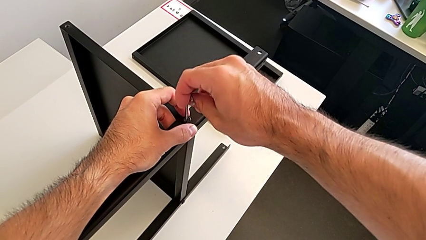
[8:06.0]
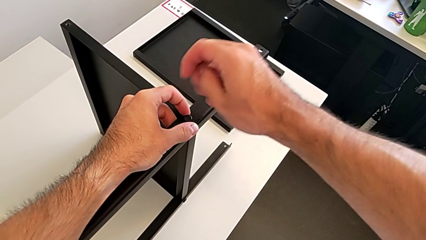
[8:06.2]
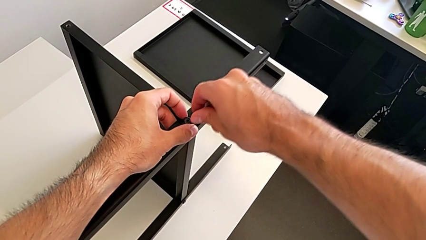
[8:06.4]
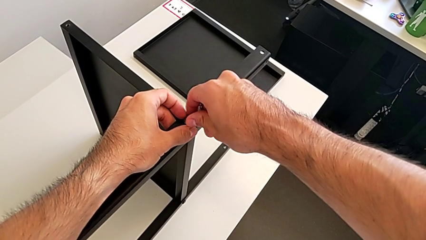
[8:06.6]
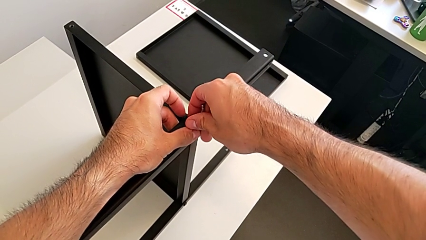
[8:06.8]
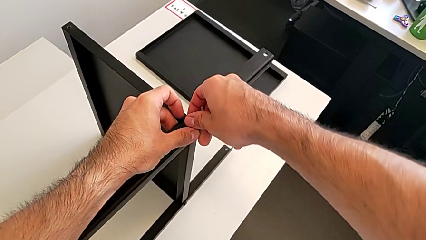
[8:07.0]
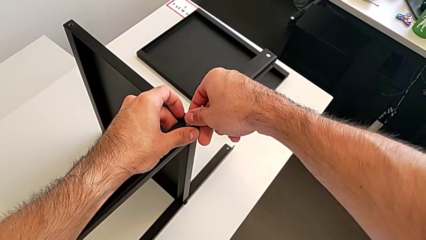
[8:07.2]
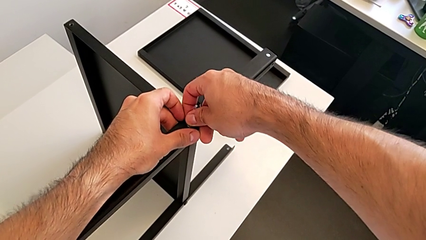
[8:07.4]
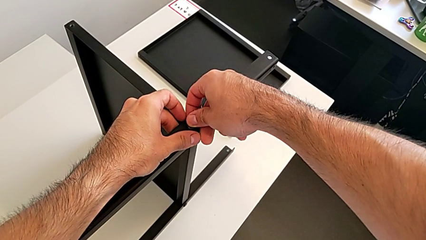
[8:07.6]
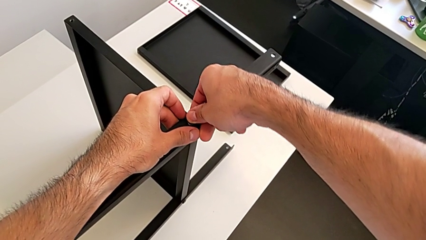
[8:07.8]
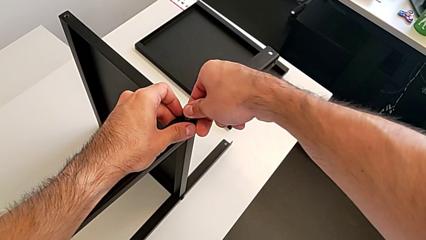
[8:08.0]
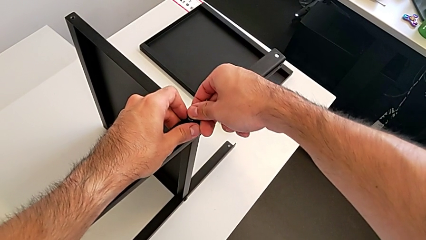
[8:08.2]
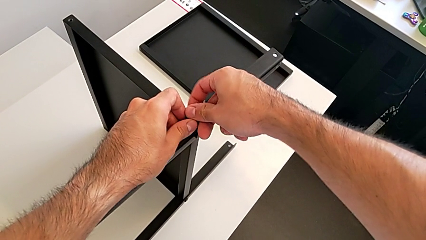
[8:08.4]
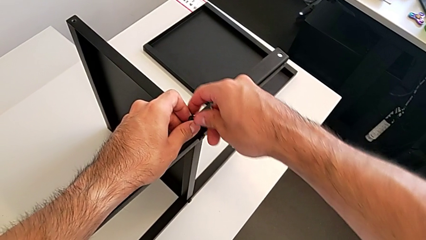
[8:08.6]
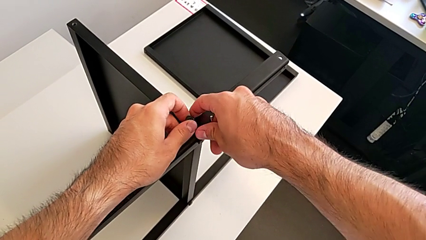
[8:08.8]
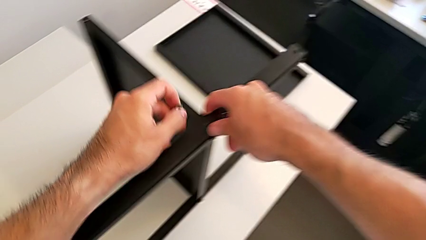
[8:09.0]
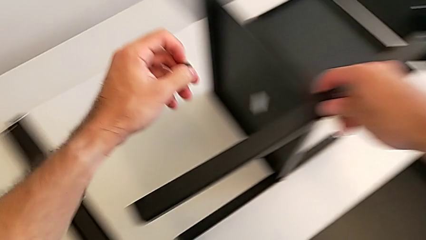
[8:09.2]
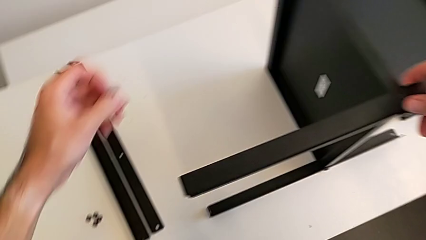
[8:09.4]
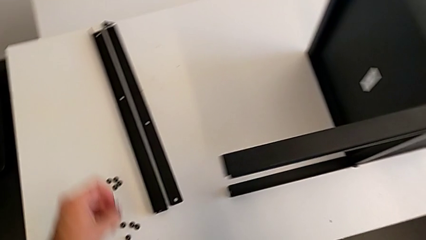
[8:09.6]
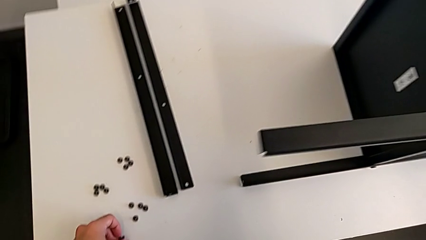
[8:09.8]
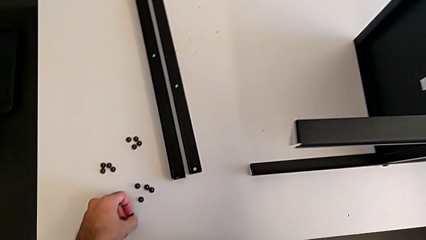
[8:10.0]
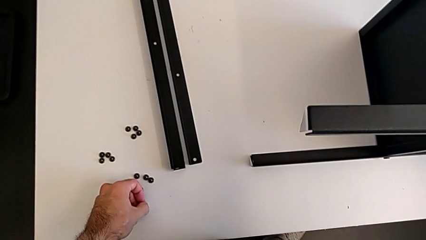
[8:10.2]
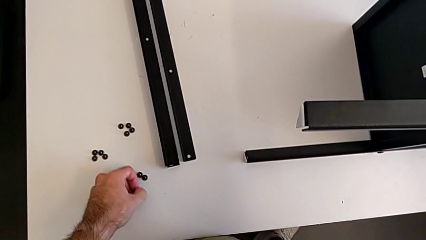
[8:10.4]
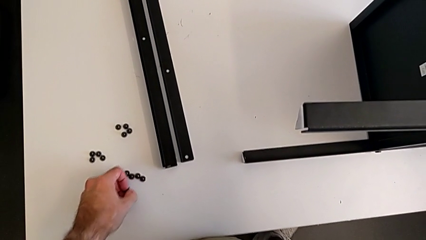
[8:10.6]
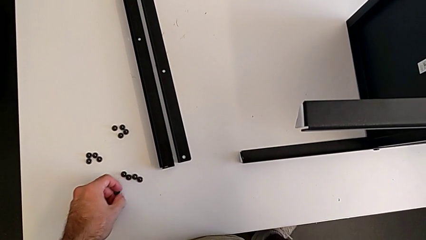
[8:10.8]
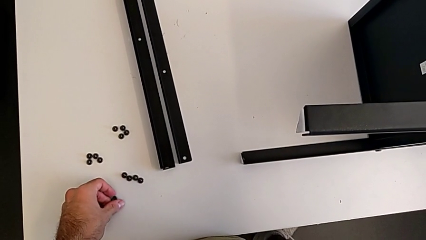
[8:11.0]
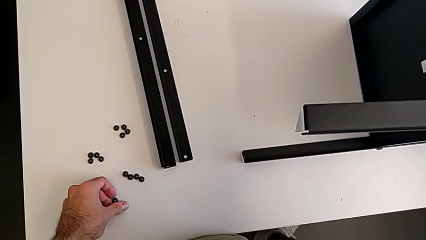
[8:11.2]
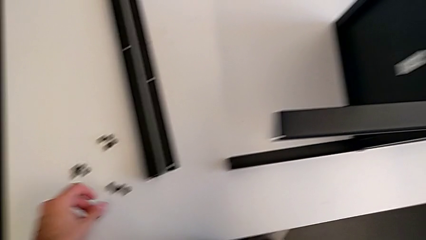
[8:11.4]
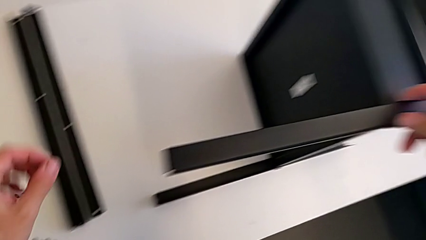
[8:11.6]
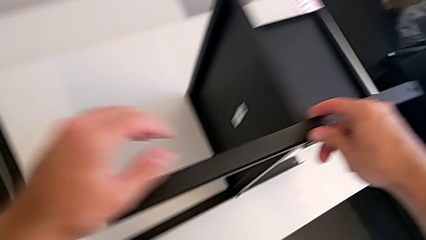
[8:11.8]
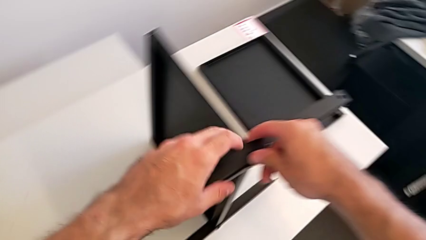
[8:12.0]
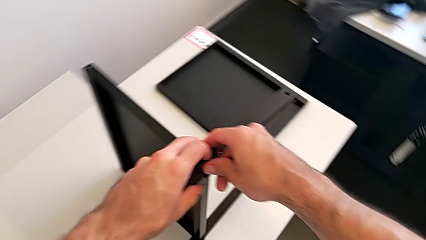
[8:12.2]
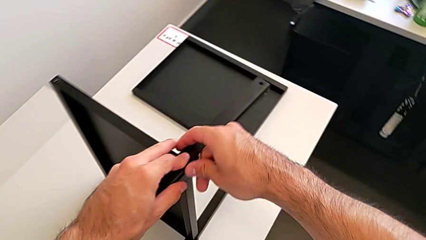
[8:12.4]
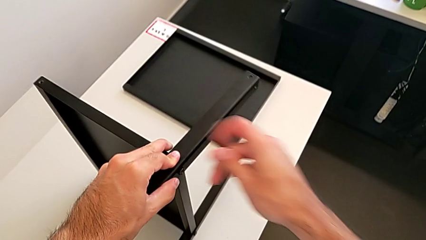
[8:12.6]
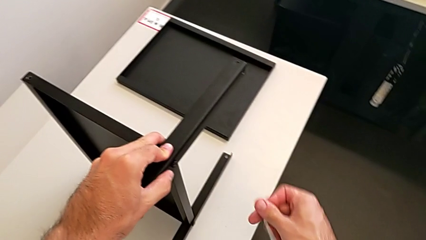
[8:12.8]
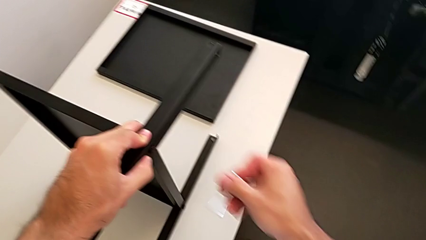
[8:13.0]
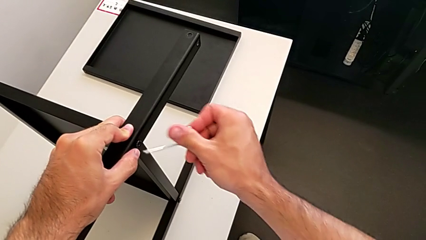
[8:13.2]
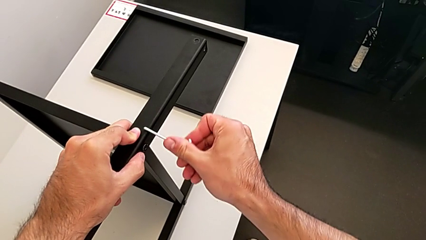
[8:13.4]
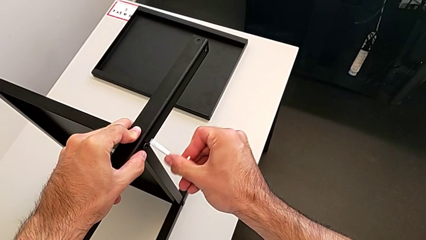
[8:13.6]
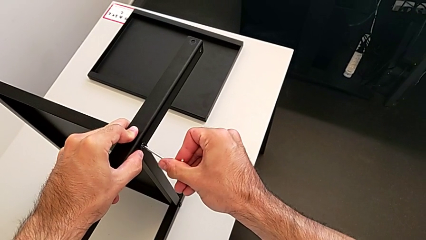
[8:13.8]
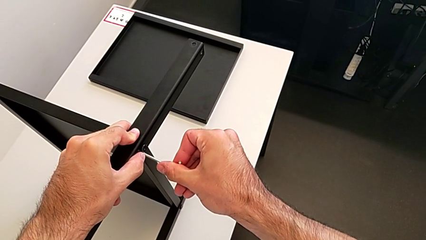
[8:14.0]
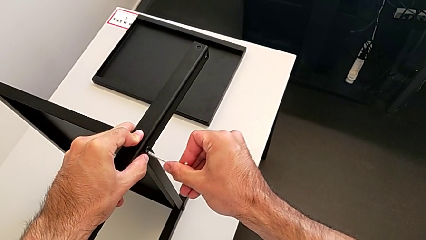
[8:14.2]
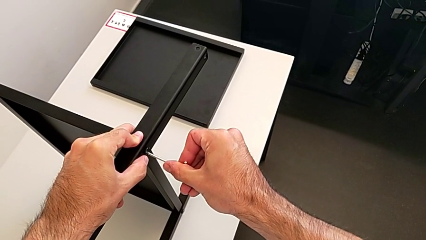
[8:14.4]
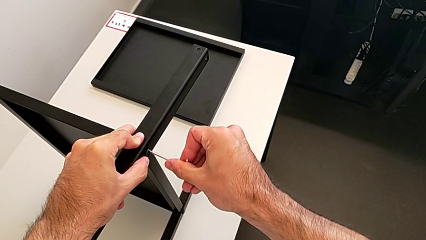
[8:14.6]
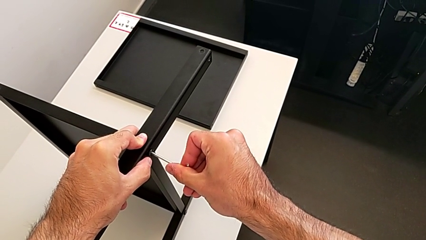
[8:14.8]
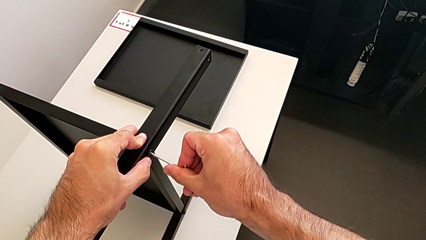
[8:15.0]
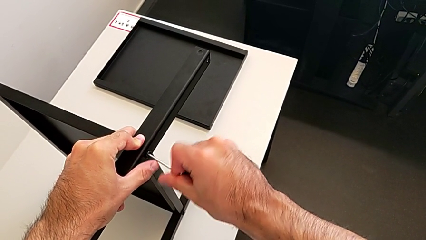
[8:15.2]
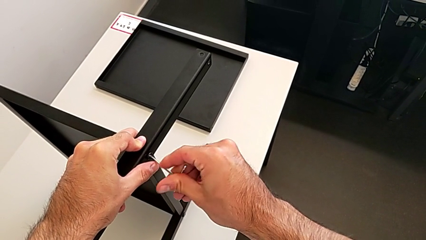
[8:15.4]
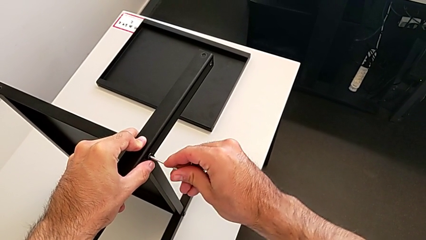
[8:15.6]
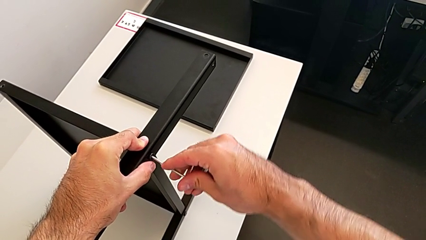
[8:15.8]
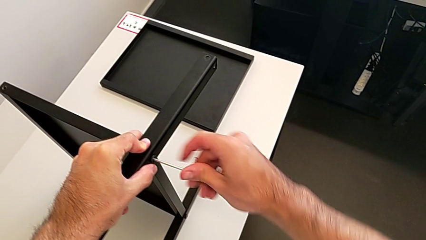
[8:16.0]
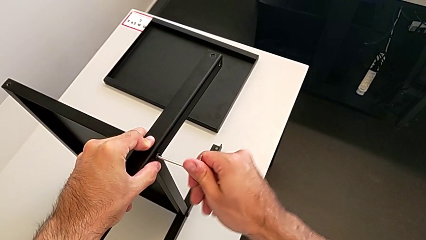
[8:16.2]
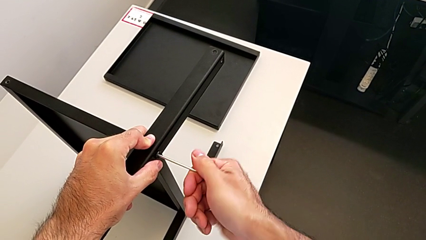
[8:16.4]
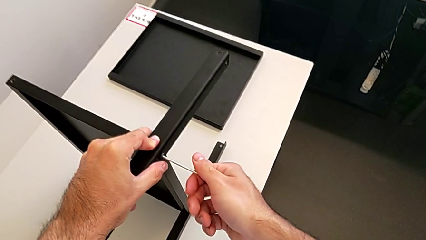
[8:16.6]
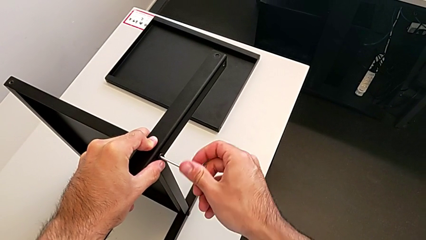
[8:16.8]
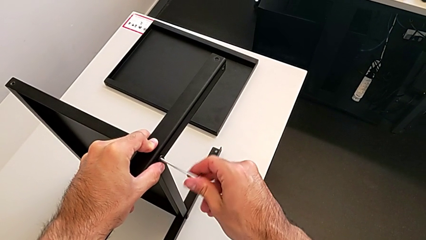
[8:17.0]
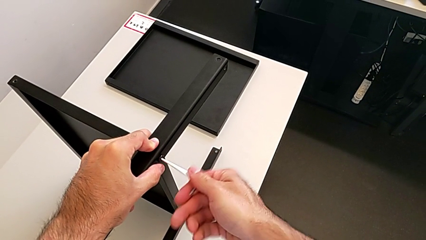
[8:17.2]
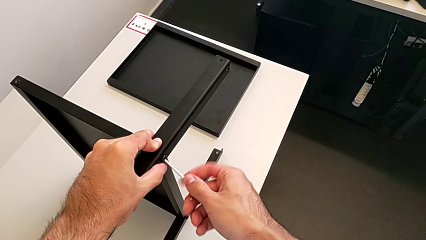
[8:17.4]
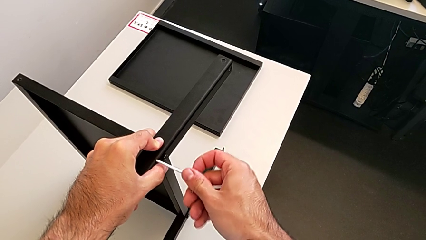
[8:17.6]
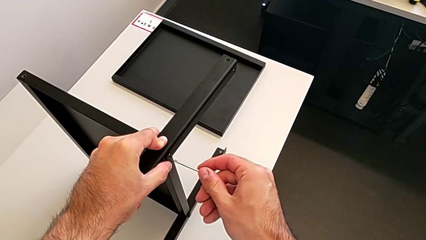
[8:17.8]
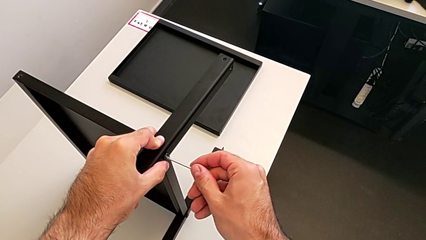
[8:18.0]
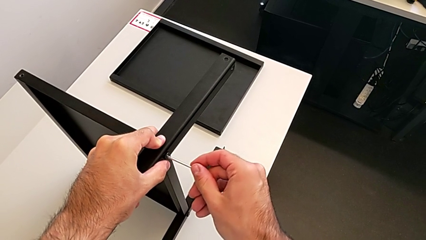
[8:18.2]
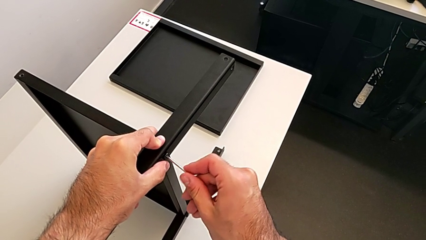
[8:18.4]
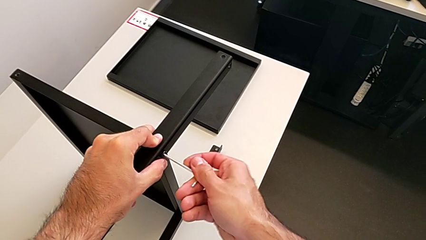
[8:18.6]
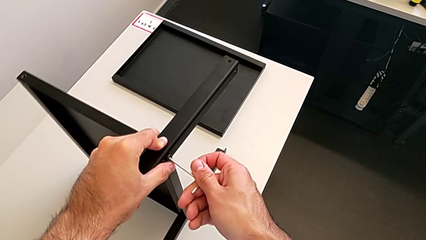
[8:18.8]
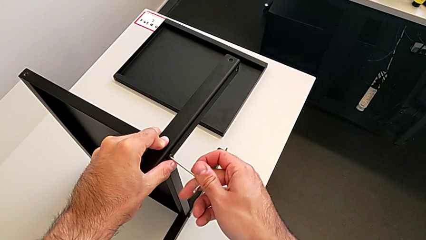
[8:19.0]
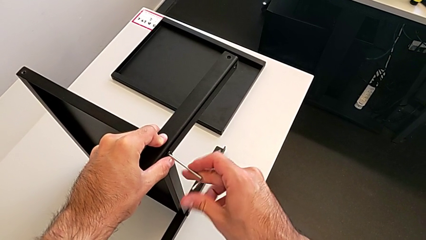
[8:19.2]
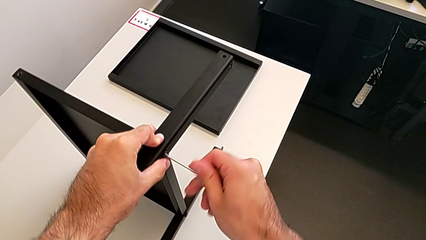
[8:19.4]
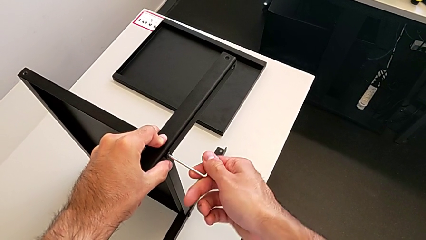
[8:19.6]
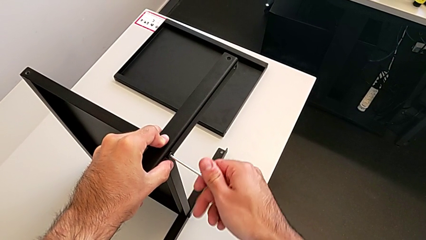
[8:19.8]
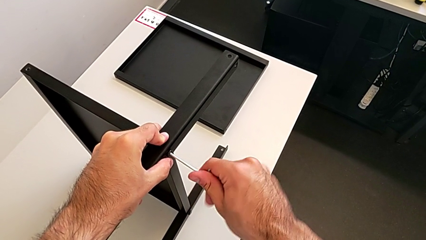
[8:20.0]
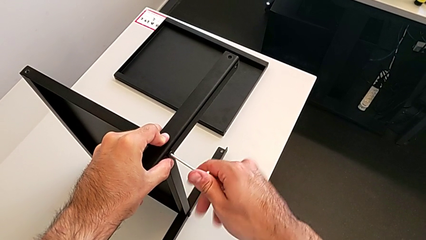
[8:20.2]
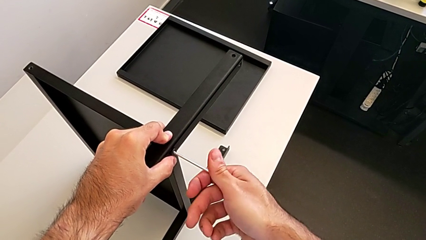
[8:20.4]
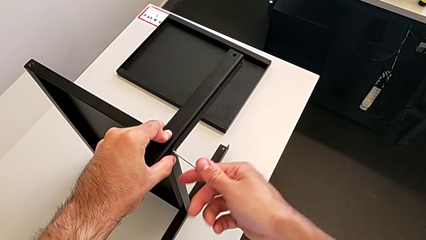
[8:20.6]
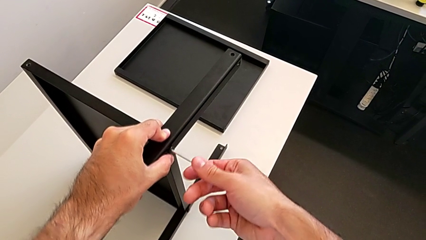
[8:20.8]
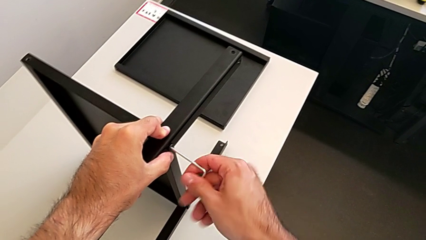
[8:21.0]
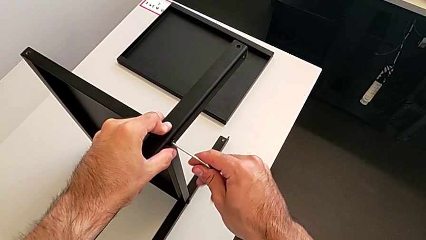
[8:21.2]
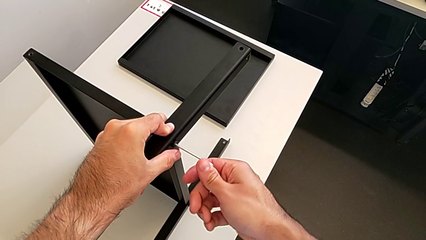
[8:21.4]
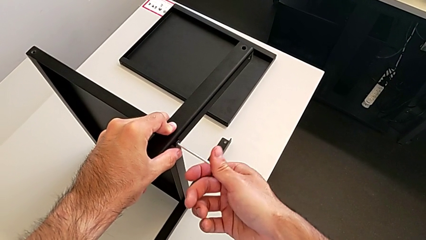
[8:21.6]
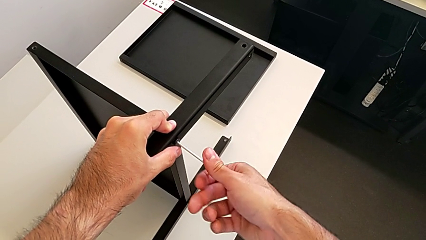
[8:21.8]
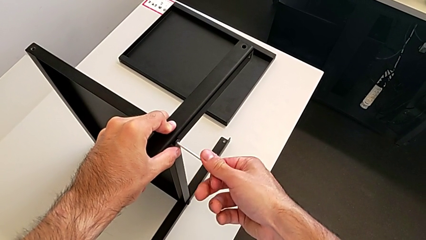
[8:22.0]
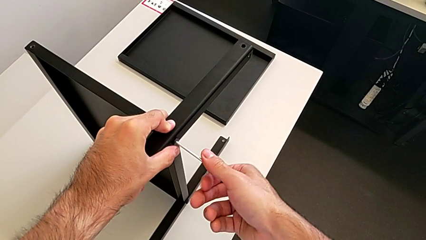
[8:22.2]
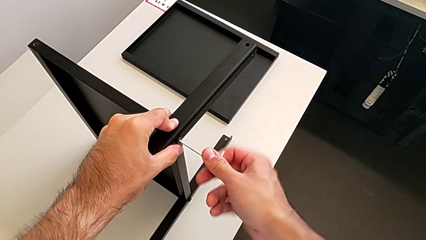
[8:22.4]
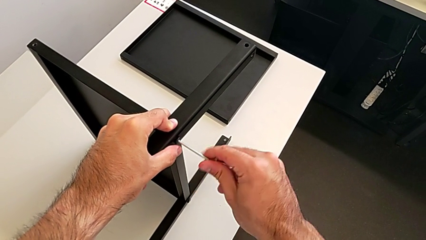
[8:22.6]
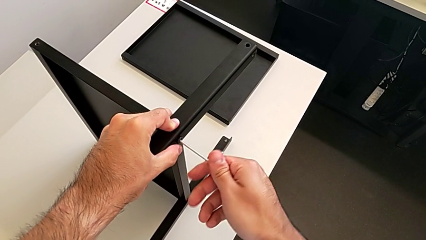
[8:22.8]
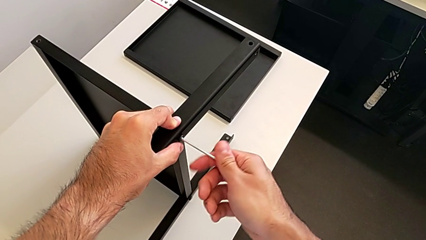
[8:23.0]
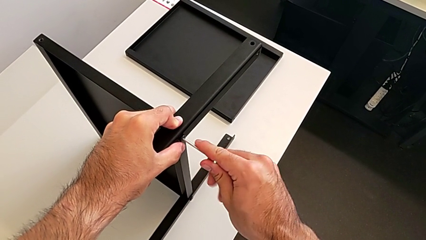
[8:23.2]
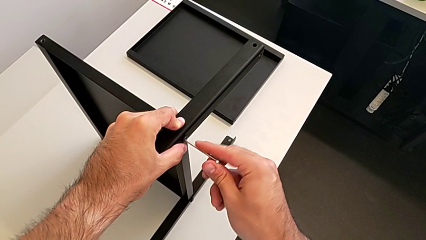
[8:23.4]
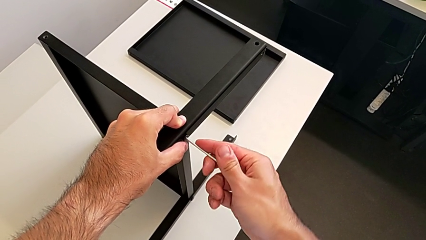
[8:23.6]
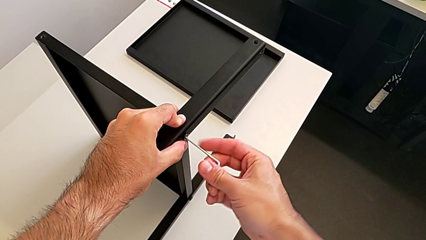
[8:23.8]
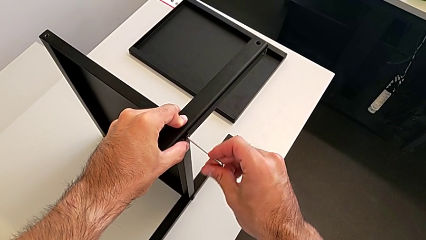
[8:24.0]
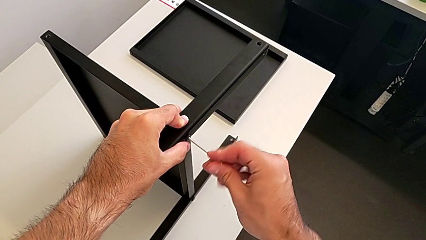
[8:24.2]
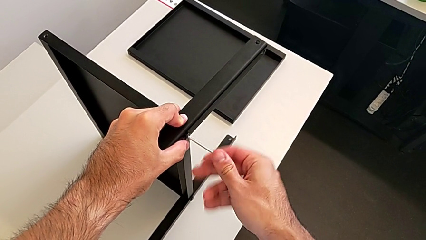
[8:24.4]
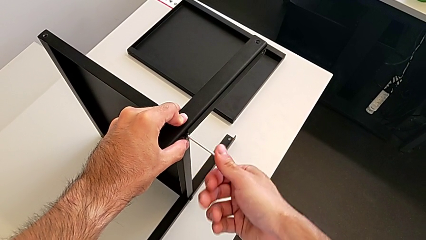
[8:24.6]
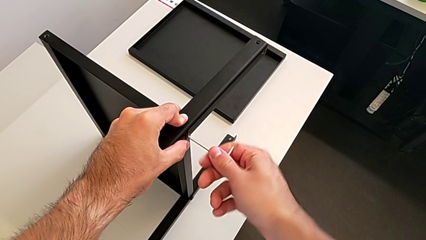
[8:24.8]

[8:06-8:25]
The camera wearer is assembling the third leg with the Allen key. They unscrew the hex socket head, disassemble it, place it, insert the Allen wrench and begin to unscrew the hex socket head.
